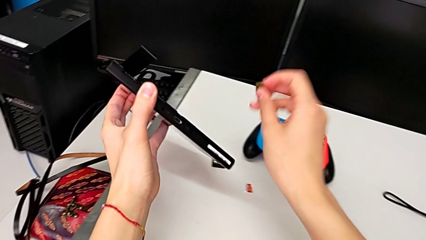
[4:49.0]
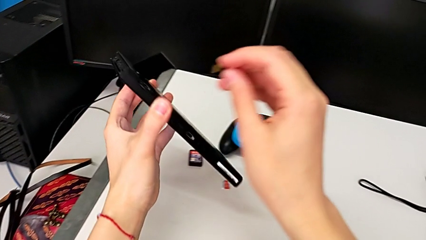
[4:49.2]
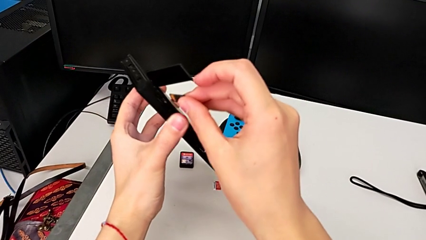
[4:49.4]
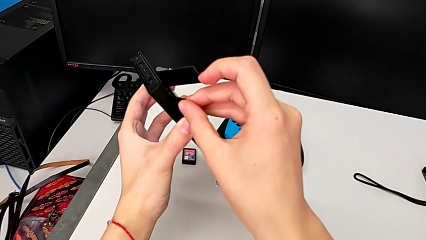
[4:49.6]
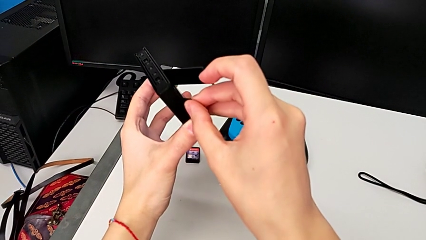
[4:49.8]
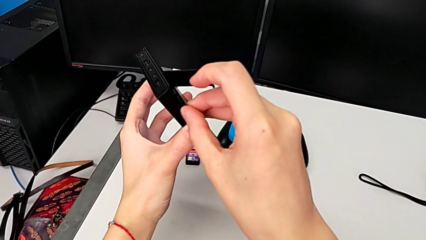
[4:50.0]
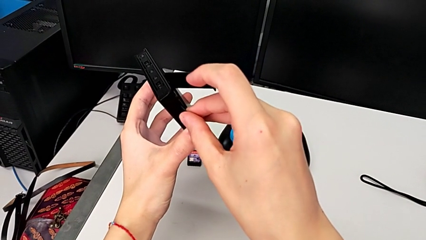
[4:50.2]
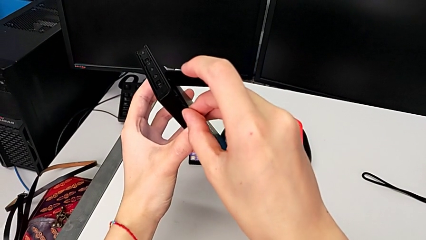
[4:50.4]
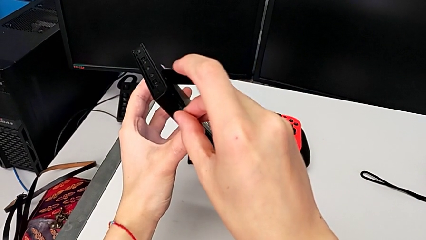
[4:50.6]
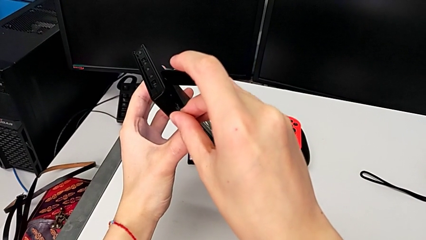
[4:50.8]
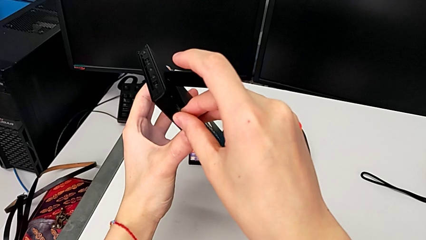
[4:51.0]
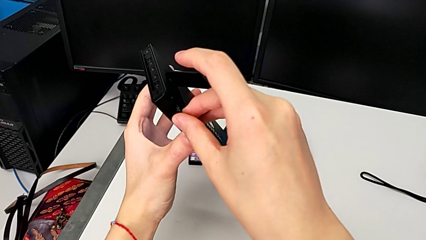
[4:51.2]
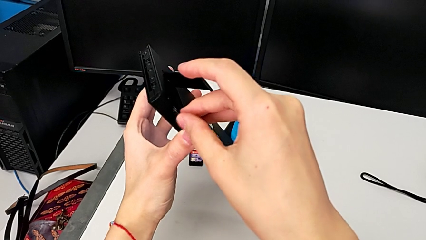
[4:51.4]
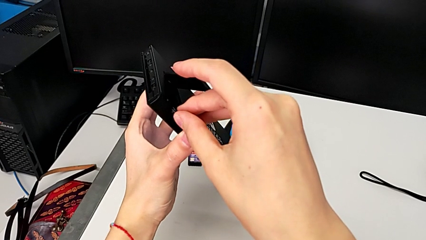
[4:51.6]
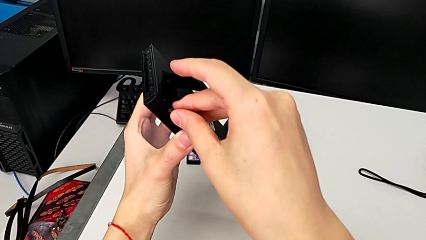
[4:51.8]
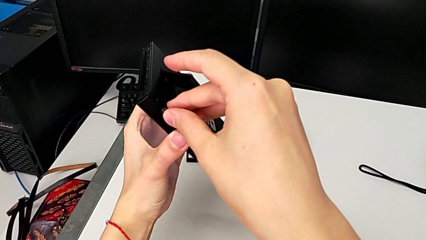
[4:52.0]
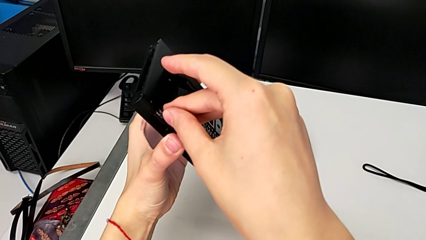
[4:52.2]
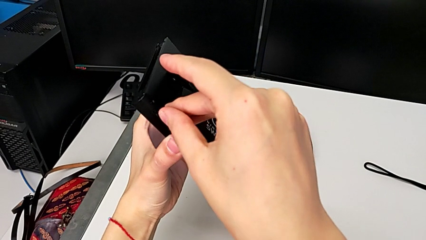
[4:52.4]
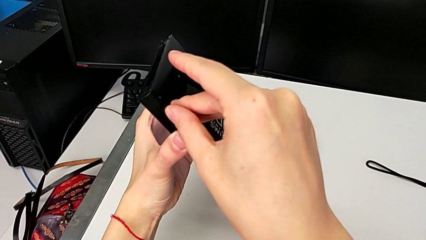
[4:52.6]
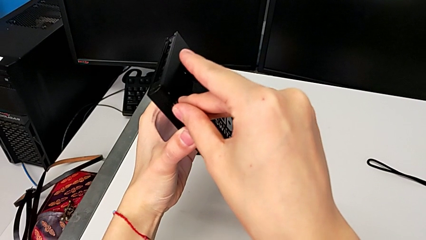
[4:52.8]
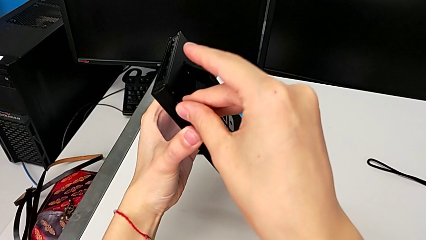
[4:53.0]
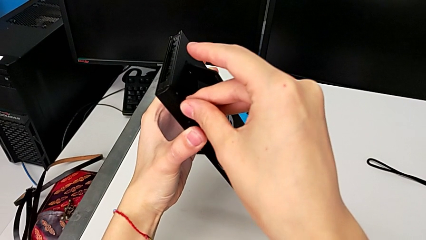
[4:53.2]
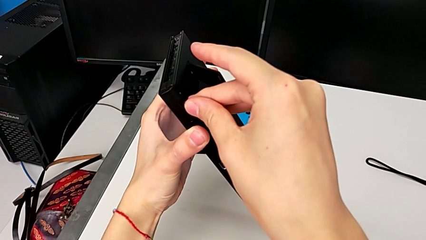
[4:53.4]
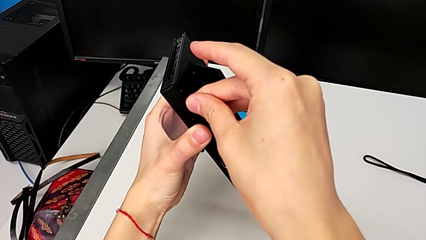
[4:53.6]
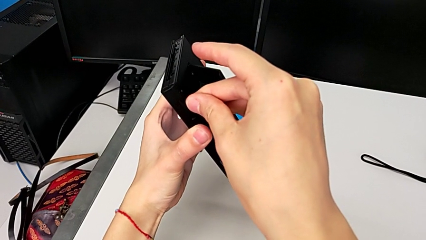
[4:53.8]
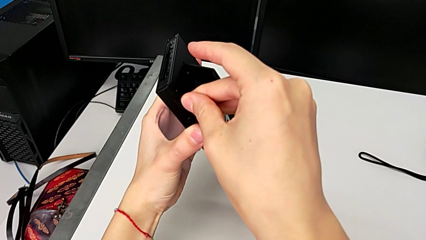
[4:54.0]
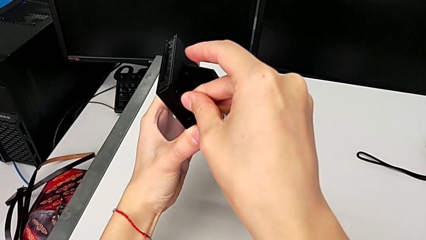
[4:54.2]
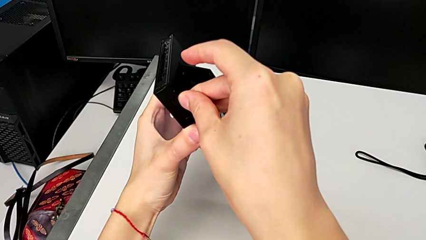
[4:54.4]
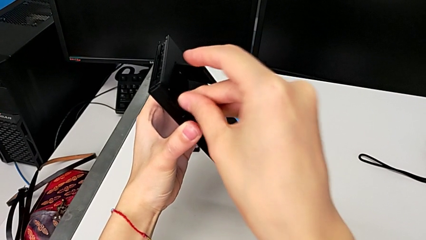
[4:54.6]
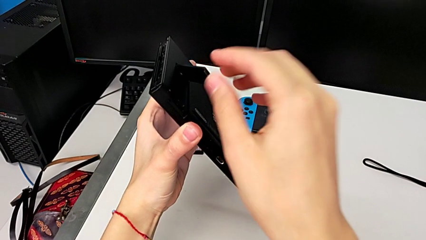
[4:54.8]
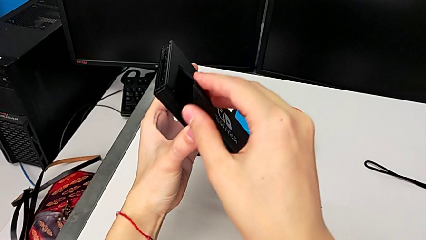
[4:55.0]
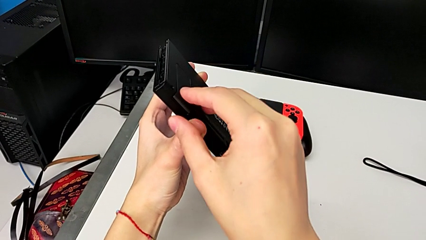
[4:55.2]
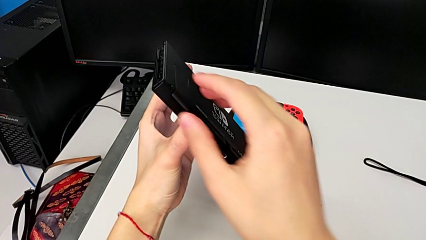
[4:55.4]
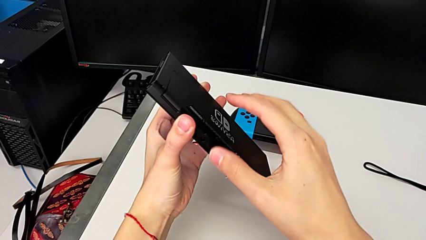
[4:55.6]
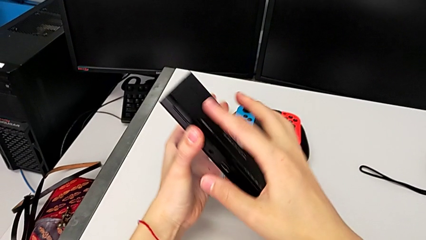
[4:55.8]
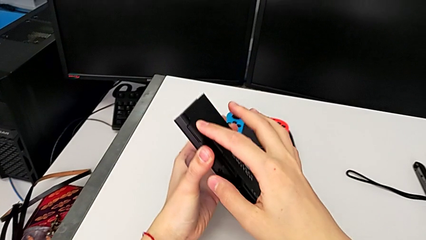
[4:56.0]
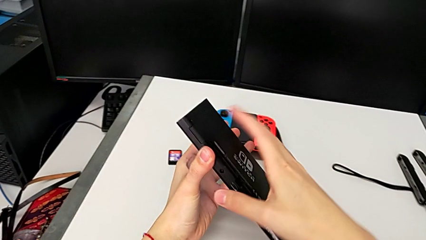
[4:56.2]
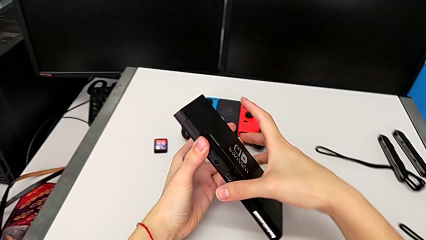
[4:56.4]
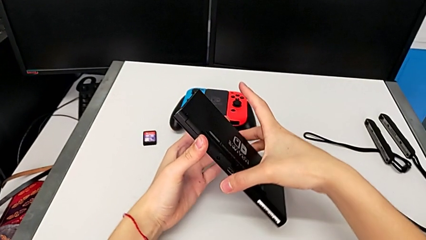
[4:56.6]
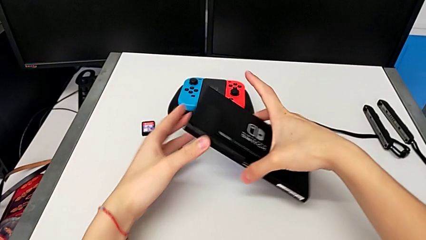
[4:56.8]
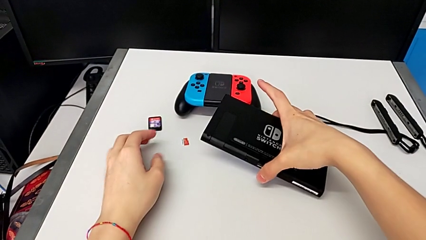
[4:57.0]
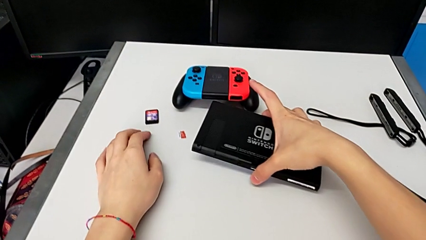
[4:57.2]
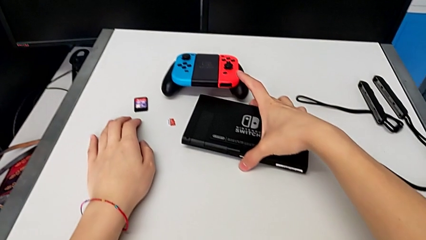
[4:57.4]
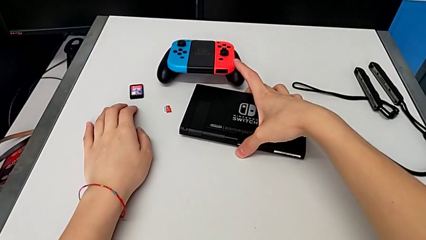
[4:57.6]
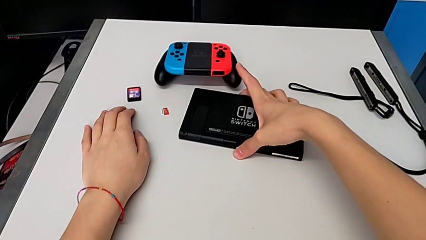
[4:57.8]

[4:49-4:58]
The camera wearer is exchanging their micro SD card for the Nintendo Switch's. They lift the SD card, place the new SD card, insert it, close the kickstand and place the Nintendo Switch.

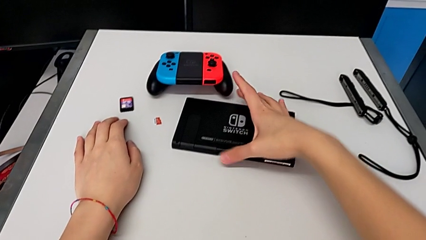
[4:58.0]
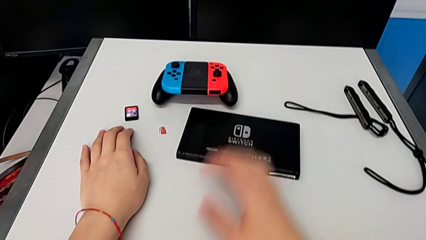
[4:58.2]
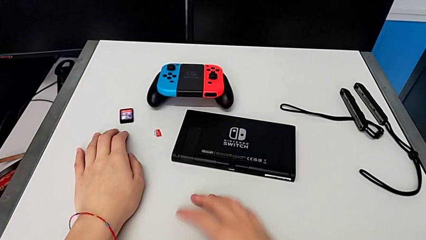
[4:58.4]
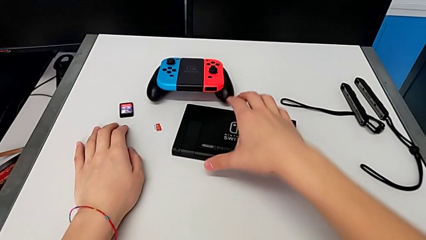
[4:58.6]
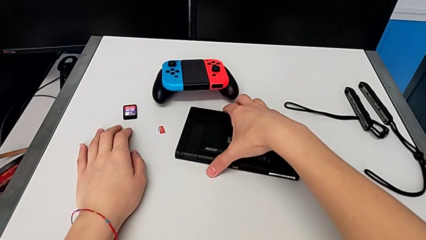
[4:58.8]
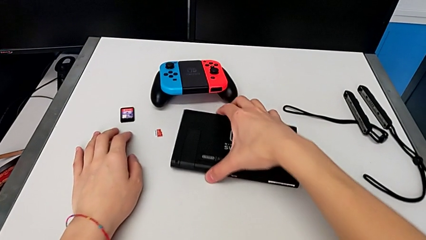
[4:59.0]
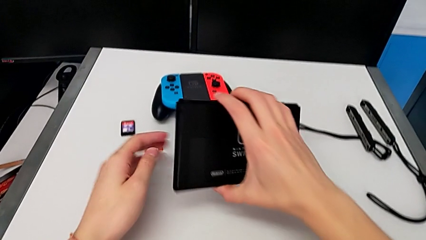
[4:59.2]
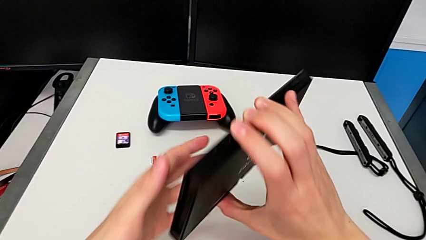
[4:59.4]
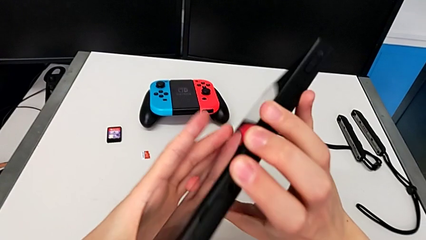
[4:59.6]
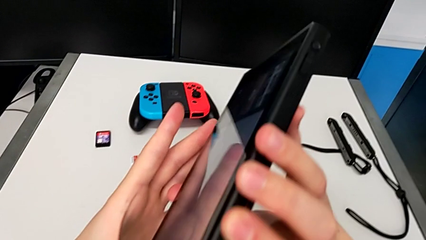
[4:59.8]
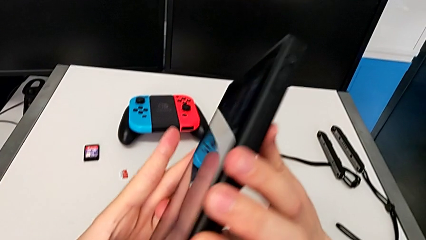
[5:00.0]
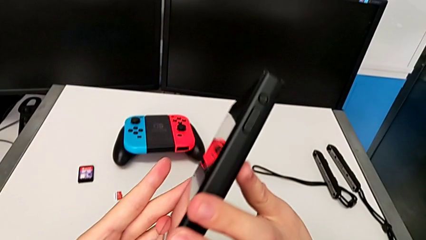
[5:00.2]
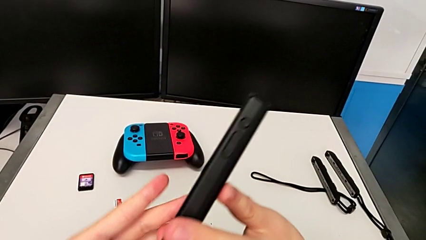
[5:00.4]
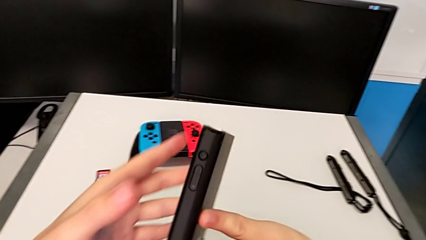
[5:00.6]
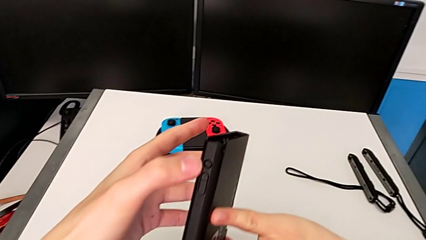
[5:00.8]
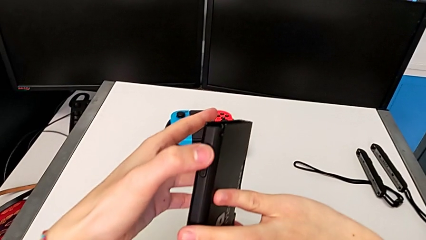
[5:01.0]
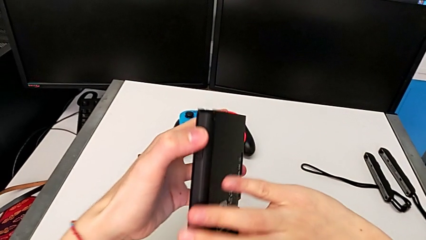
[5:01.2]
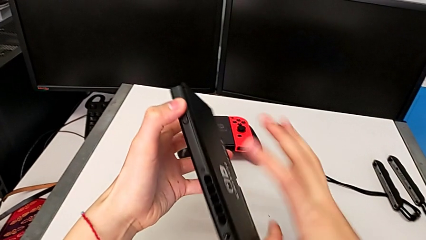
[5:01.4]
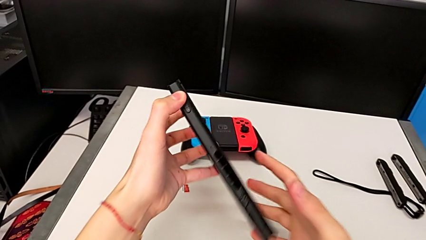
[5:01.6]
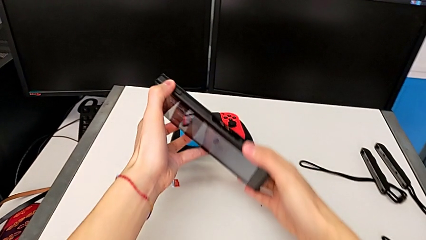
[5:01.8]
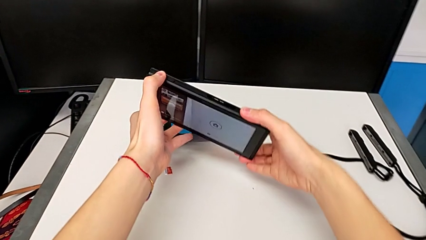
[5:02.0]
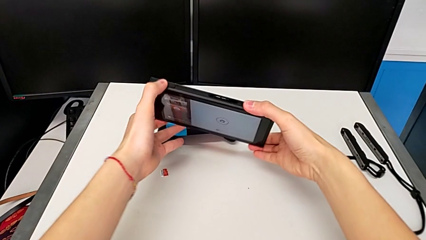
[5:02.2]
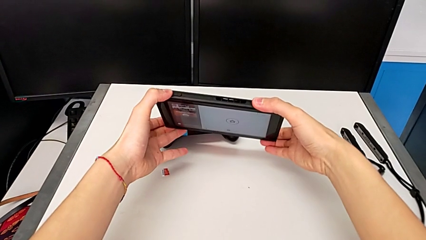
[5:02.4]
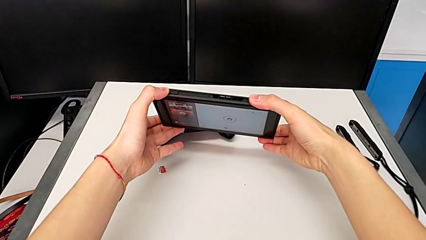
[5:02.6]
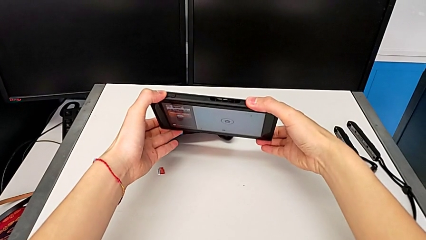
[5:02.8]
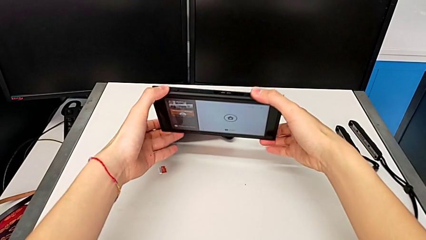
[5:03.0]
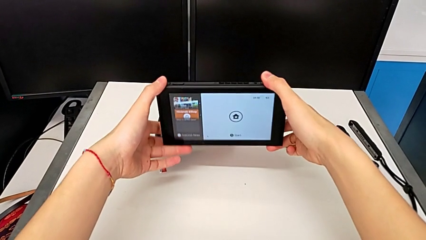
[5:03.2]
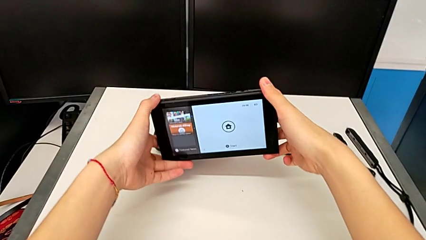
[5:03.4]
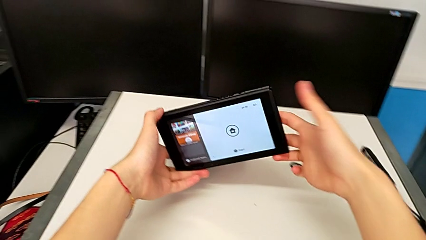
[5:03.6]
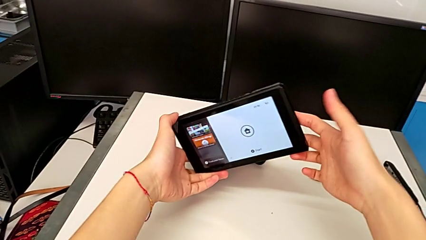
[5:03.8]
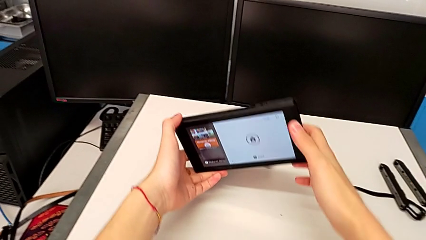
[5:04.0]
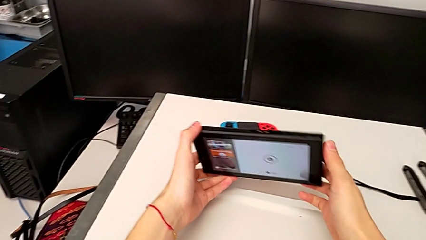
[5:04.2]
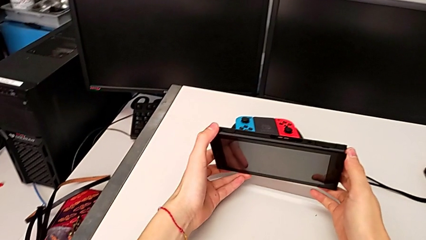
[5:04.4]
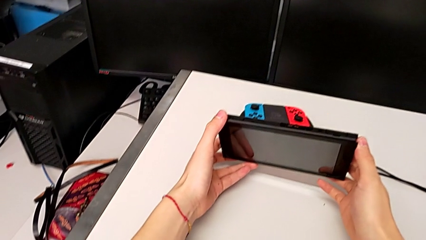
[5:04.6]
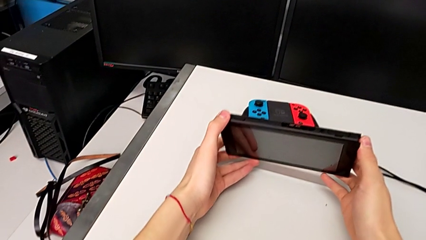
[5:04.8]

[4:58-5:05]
The camera wearer turns on their Nintendo Switch. They grab the Nintendo Switch, lift it, rotate it, press the top button with the left hand, rotate the Nintendo Switch and hold it.
